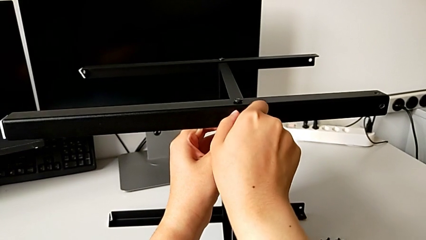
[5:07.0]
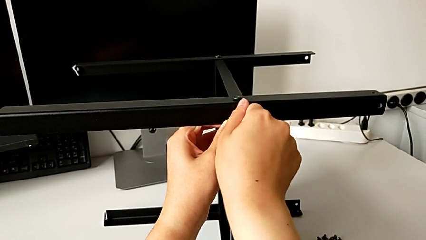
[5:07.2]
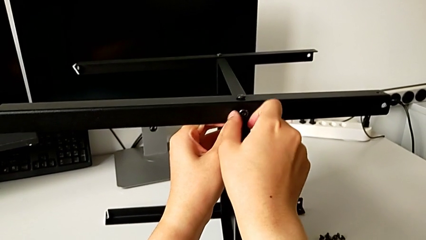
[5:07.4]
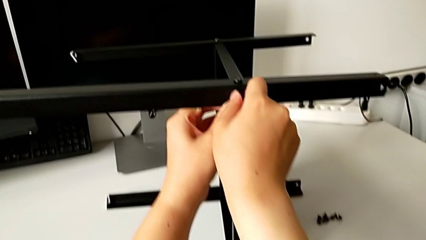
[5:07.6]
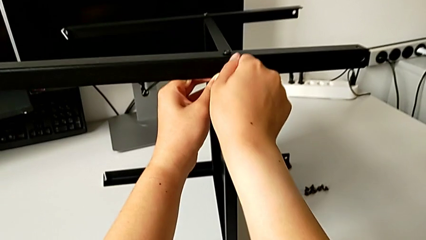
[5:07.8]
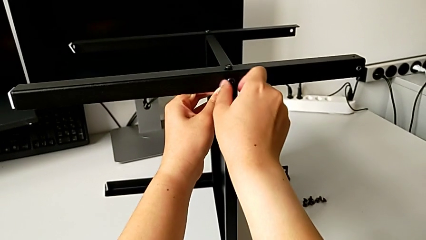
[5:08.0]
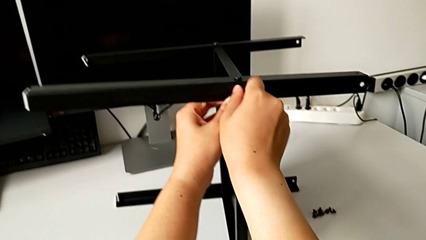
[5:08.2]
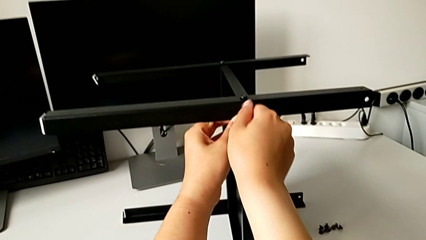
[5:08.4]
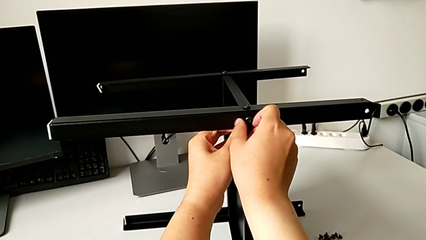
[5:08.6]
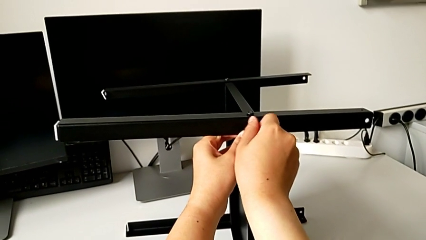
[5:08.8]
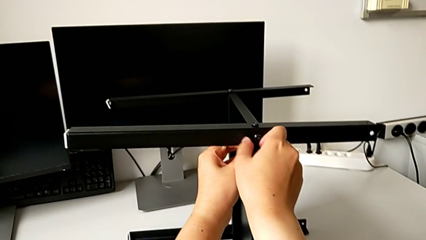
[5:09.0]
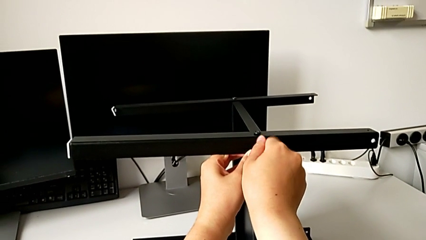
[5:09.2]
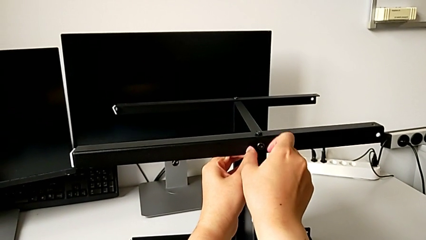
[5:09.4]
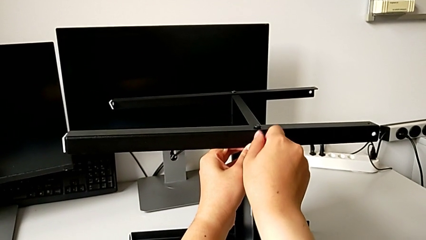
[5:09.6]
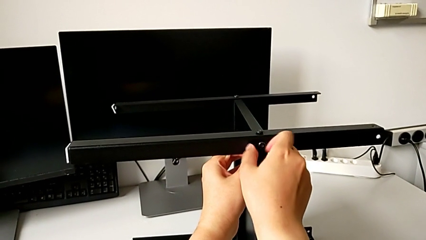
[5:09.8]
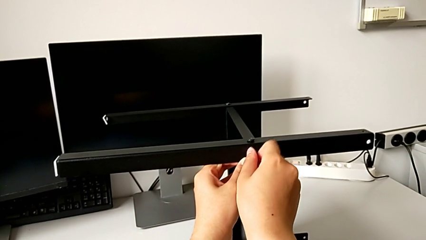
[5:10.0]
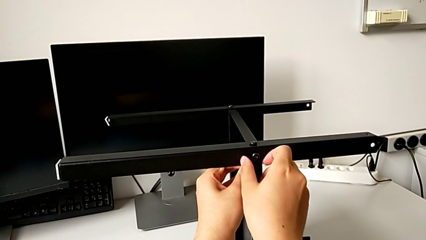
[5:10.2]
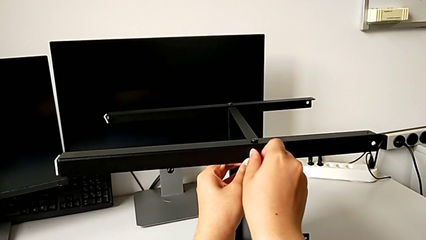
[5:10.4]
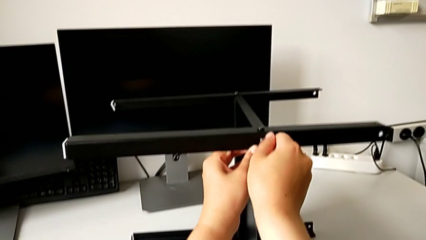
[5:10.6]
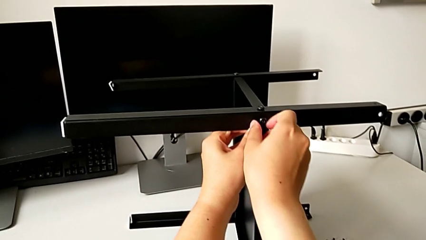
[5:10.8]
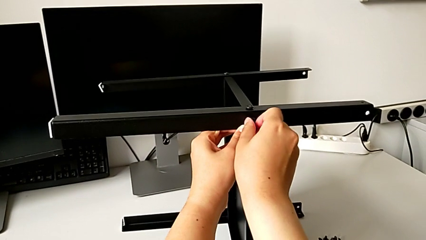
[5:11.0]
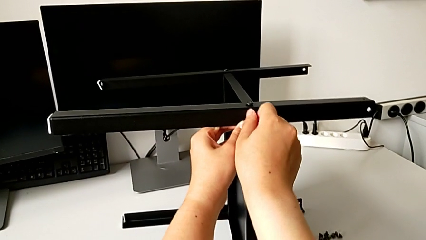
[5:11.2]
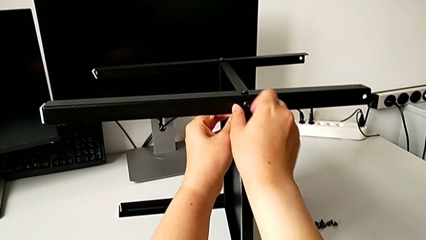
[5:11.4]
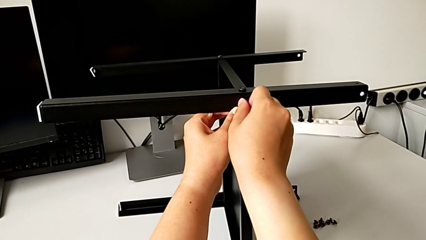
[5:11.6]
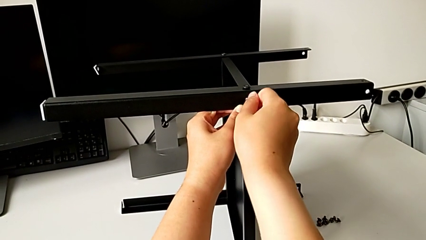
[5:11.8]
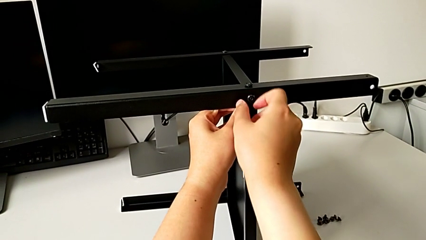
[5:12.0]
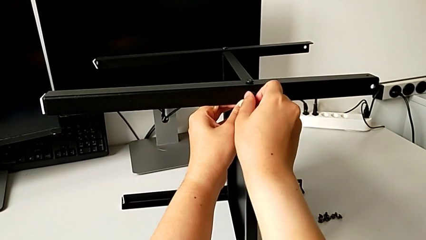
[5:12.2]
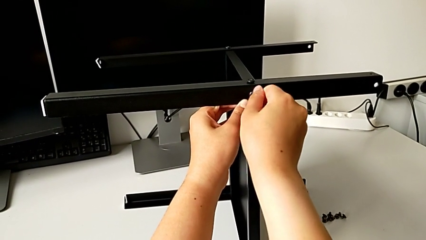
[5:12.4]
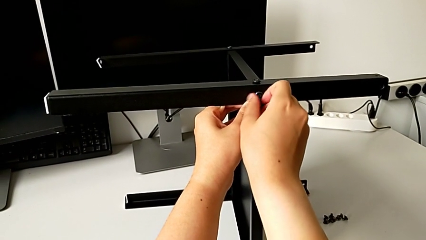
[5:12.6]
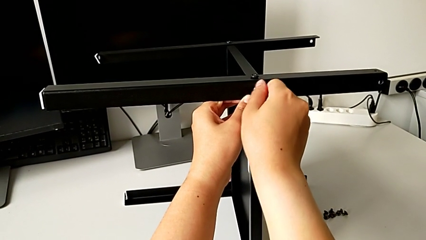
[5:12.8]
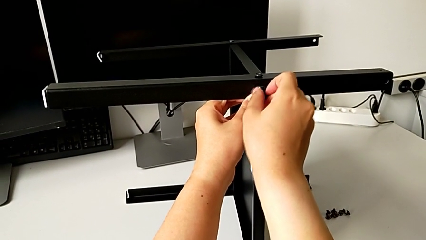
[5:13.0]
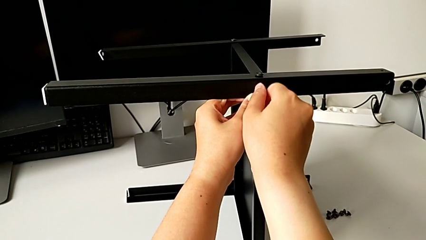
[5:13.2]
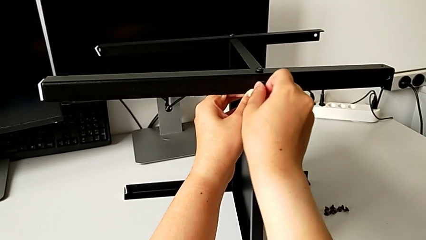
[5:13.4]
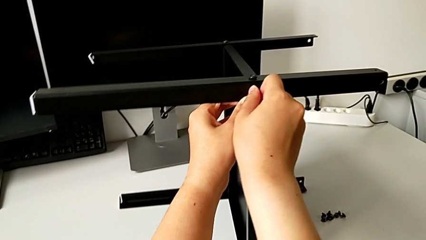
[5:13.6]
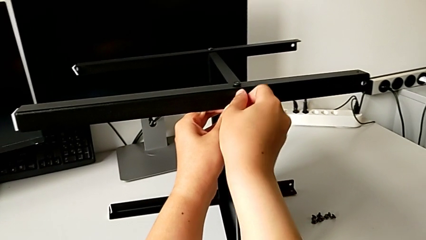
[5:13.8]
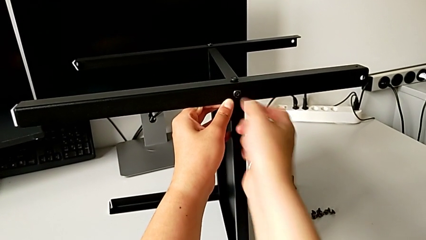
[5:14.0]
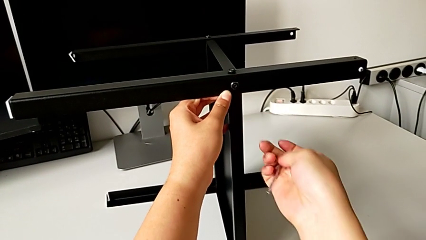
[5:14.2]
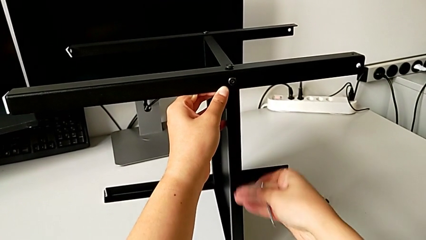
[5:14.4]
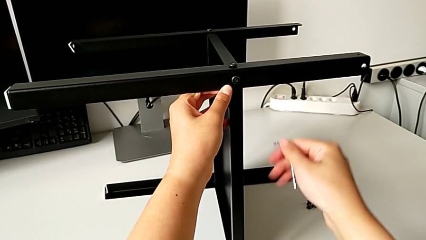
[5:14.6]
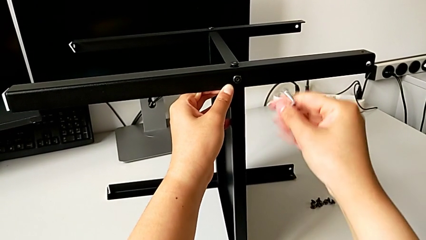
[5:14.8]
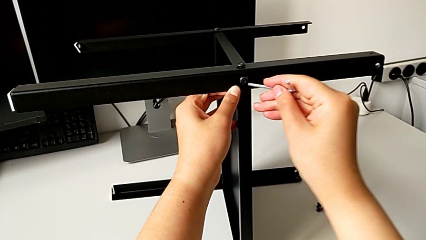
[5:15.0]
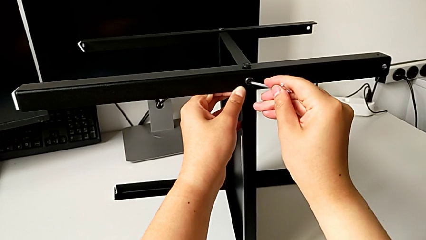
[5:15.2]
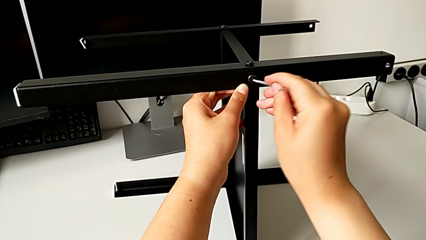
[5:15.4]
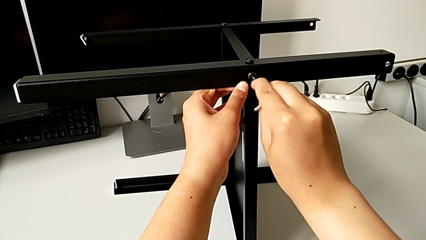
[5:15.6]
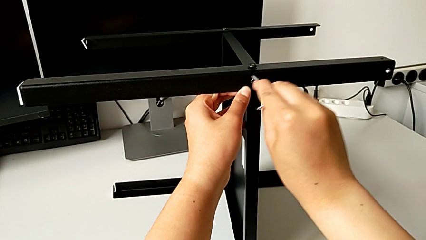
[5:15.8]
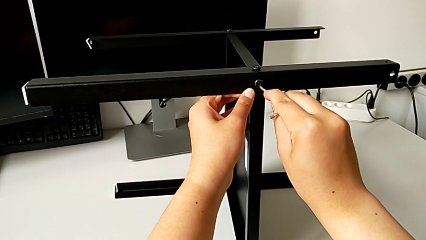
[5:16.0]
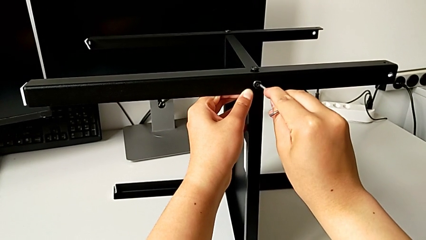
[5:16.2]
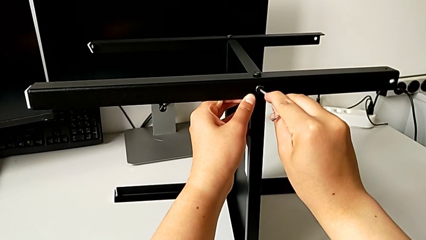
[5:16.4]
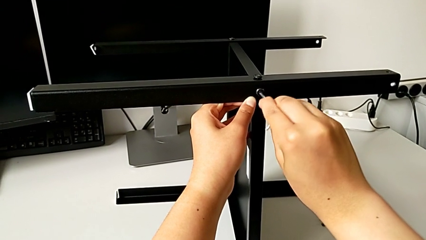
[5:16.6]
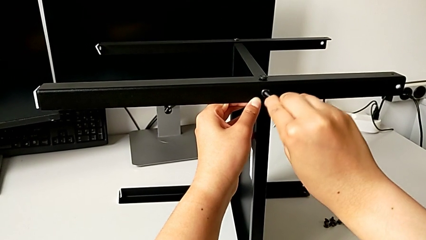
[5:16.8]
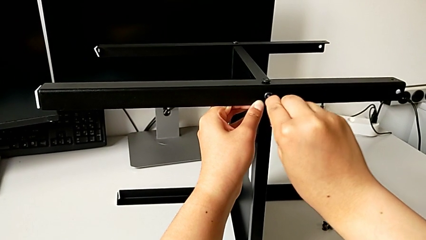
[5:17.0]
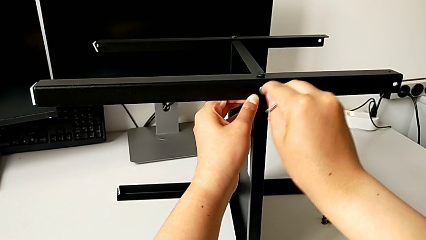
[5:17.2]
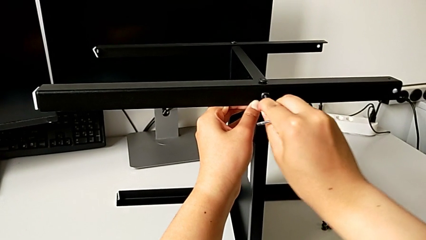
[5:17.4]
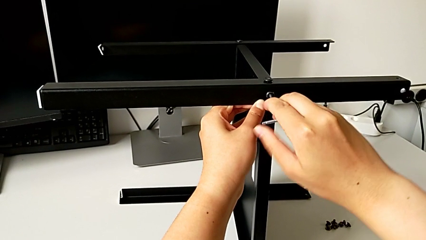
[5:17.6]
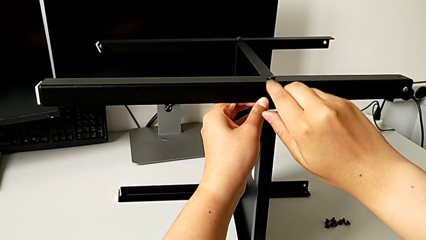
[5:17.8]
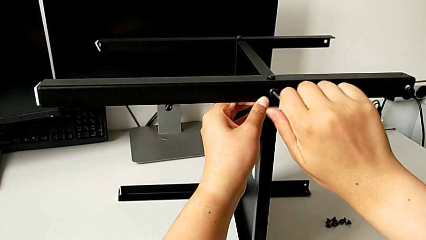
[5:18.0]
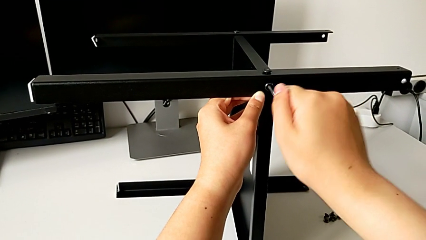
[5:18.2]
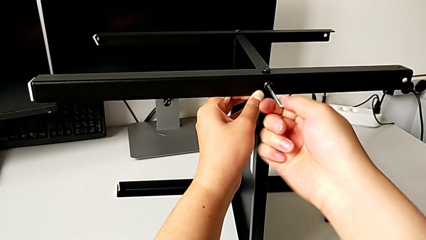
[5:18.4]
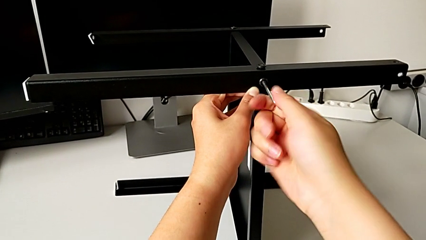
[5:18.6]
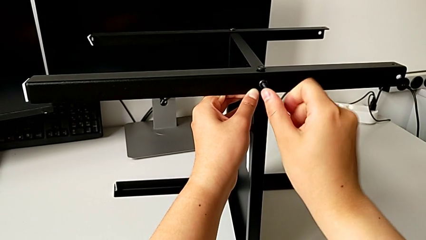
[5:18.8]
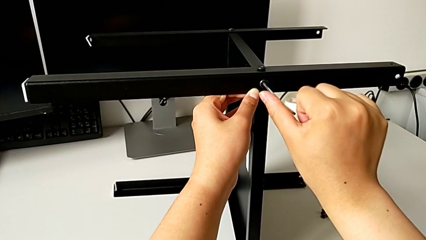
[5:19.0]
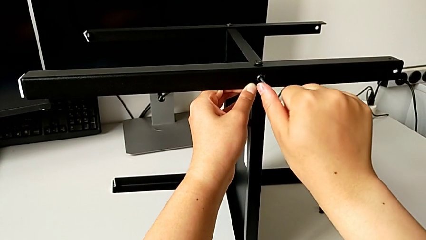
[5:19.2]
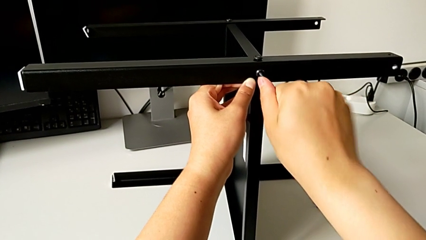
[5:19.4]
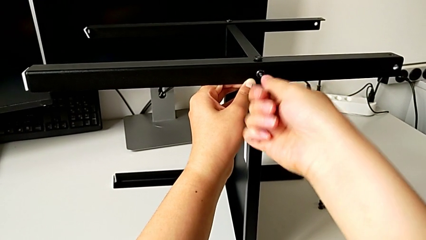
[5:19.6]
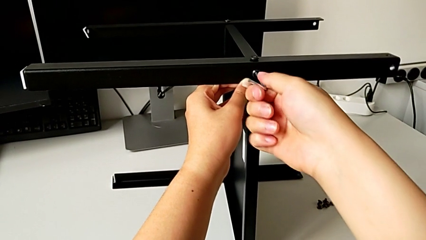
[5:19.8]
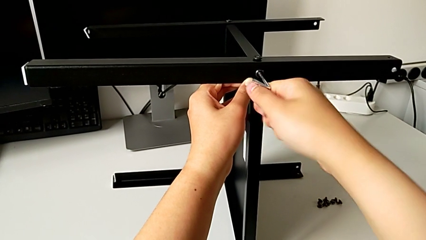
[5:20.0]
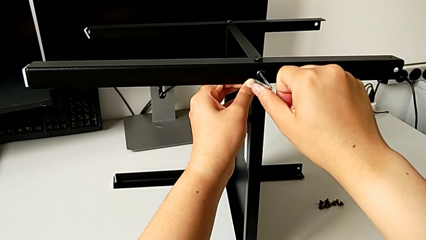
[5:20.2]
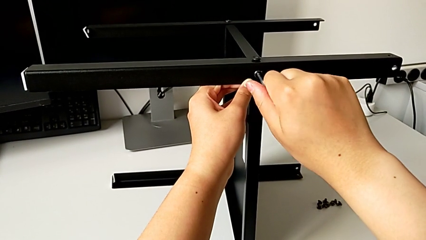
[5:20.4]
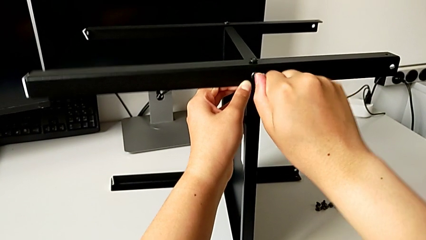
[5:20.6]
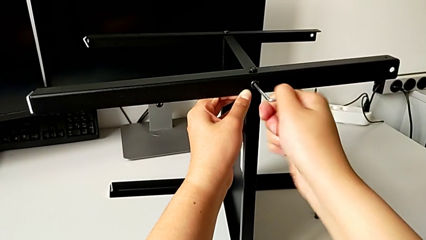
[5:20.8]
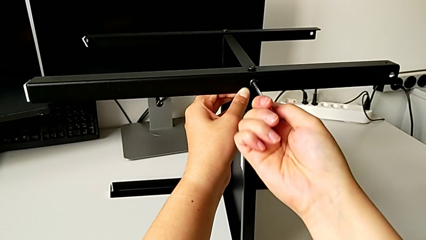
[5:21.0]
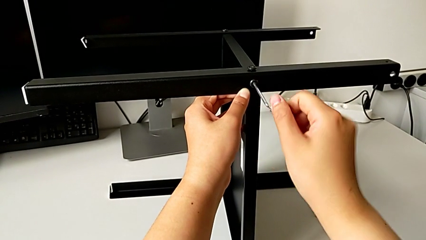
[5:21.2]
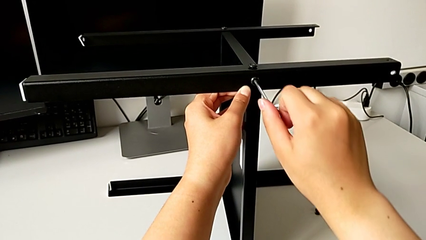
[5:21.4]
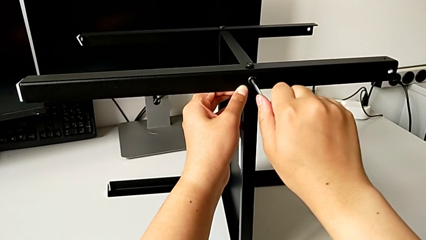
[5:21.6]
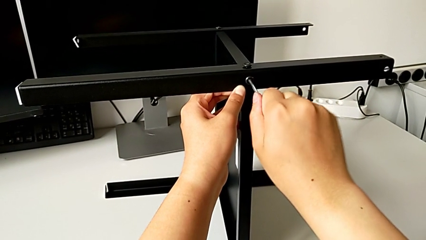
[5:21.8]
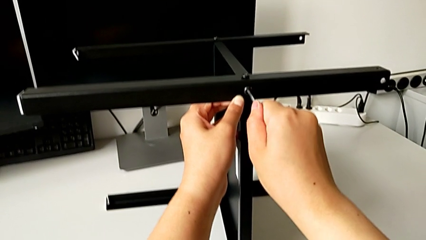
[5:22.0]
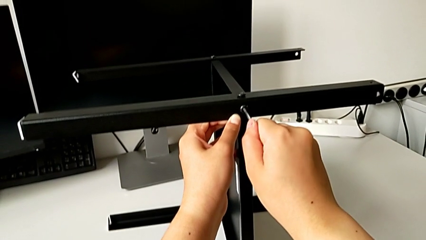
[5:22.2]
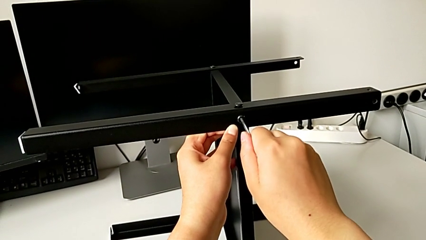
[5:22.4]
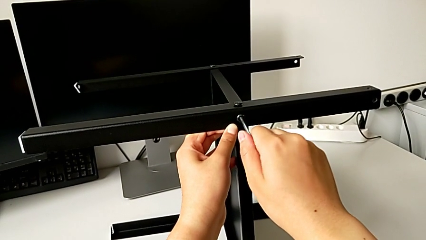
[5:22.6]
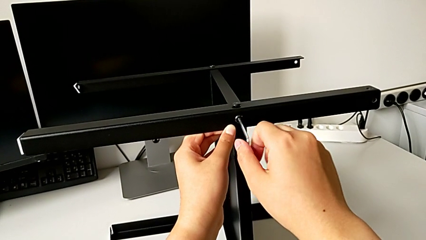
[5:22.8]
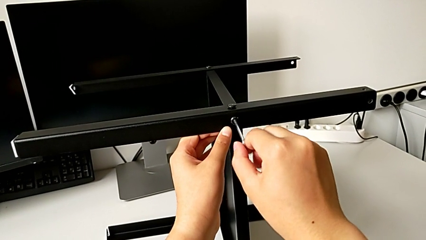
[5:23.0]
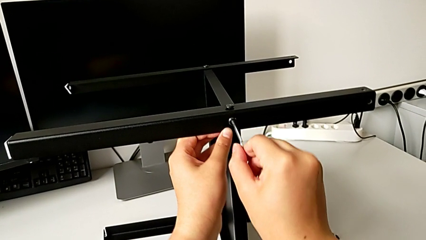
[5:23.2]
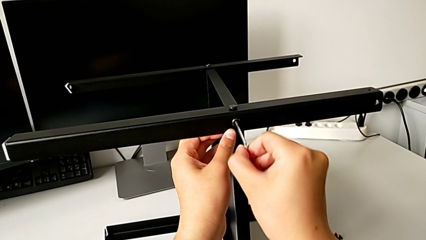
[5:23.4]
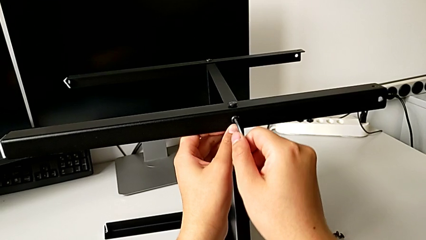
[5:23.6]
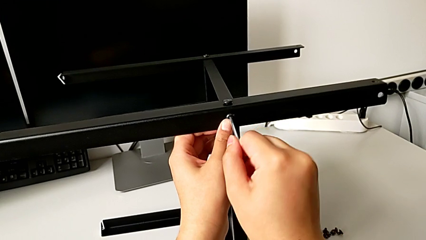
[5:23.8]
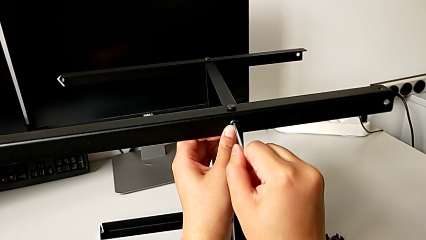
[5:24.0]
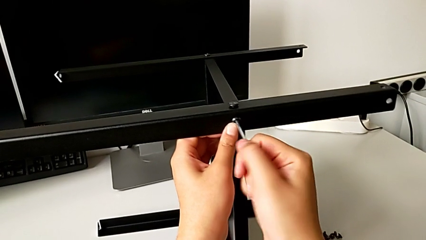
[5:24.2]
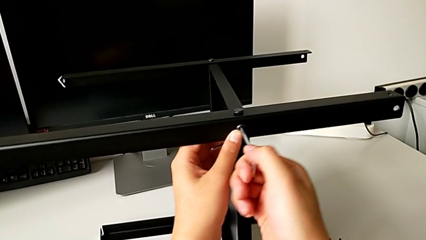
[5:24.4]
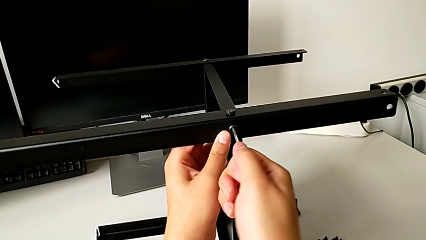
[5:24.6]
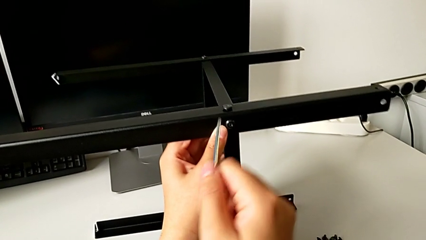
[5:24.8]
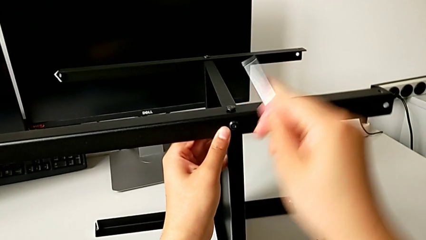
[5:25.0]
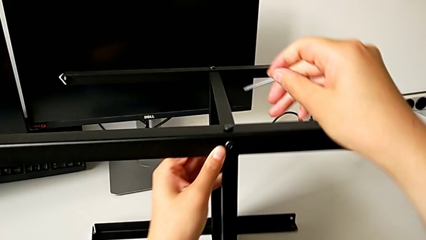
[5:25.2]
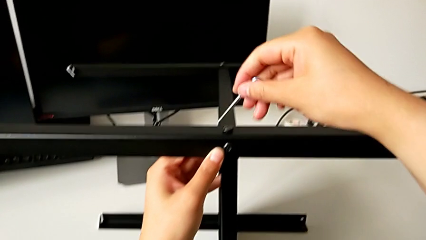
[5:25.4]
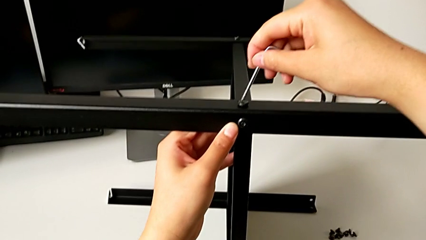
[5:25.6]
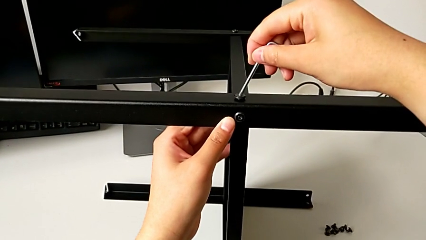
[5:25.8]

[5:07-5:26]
The camera wearer is screwing the fourth leg into the shelf. They keep screwing the eighth hex socket head, insert the eighth Allen wrench, screw the eighth hex socket head and withdraw the Allen wrench.
